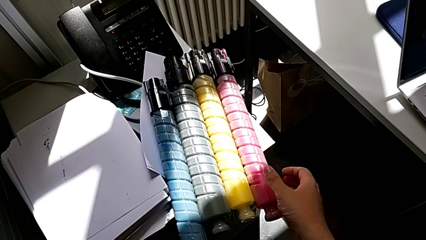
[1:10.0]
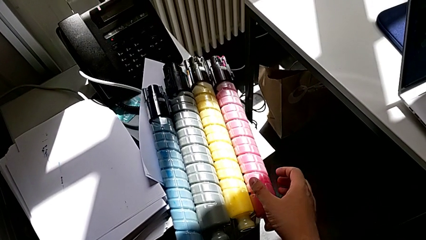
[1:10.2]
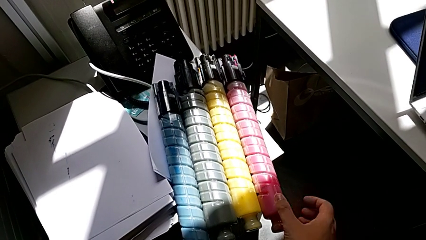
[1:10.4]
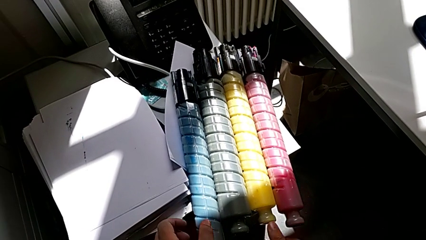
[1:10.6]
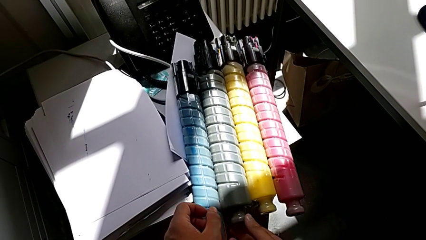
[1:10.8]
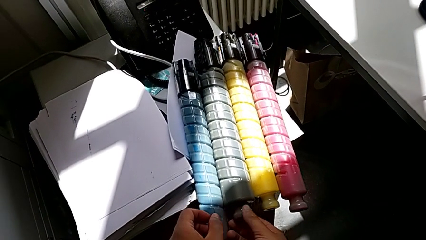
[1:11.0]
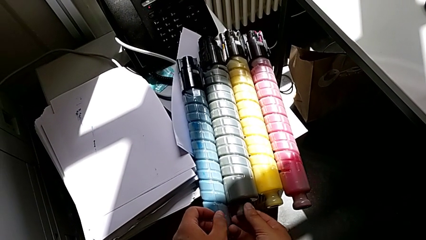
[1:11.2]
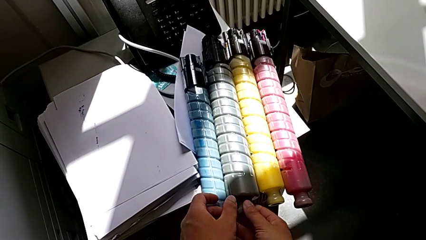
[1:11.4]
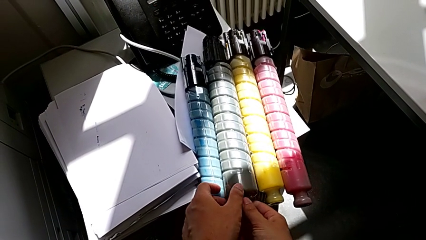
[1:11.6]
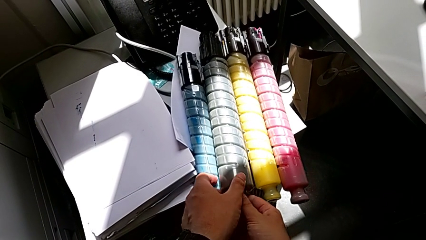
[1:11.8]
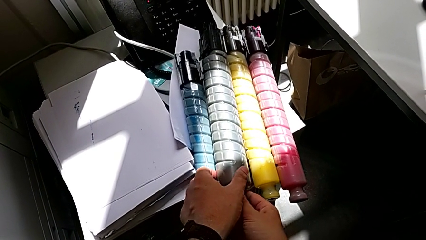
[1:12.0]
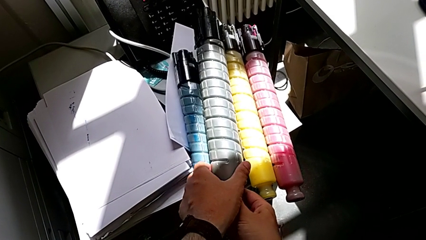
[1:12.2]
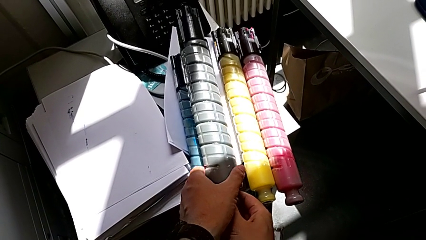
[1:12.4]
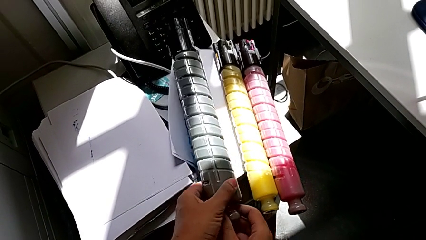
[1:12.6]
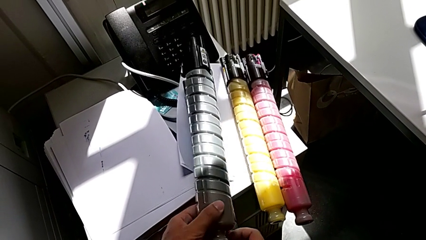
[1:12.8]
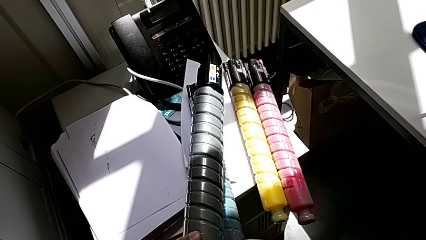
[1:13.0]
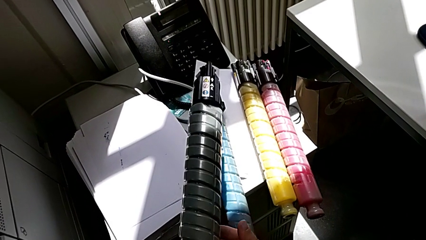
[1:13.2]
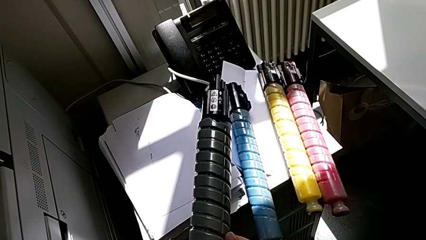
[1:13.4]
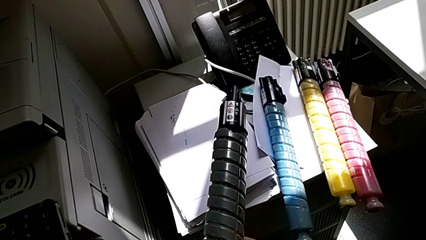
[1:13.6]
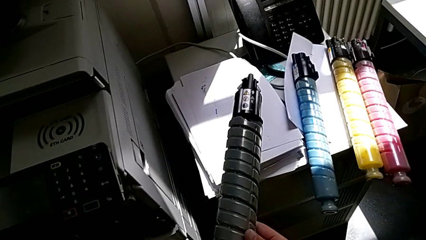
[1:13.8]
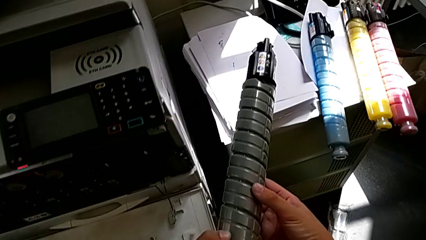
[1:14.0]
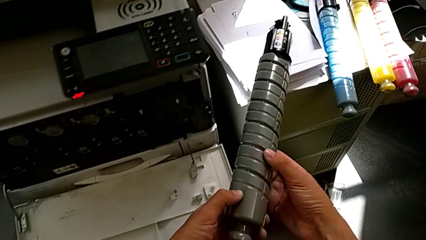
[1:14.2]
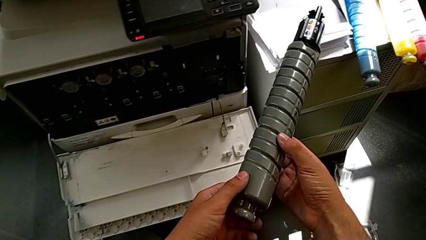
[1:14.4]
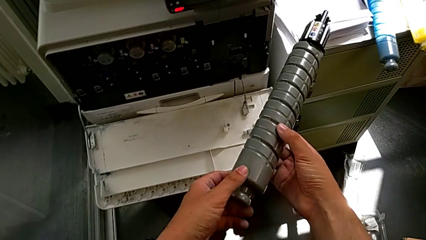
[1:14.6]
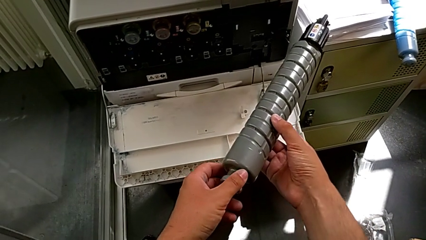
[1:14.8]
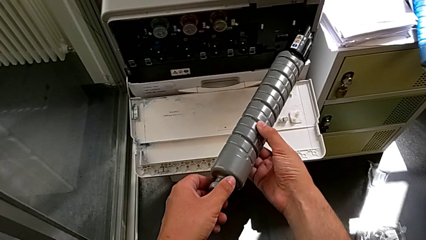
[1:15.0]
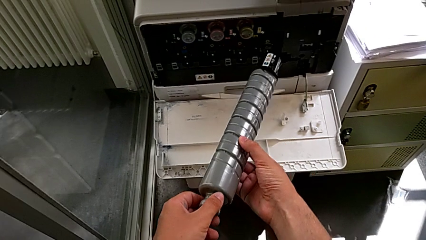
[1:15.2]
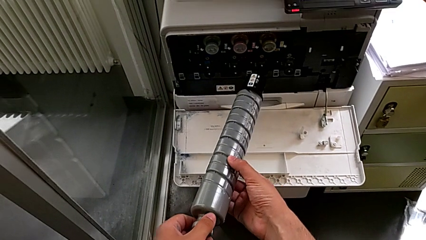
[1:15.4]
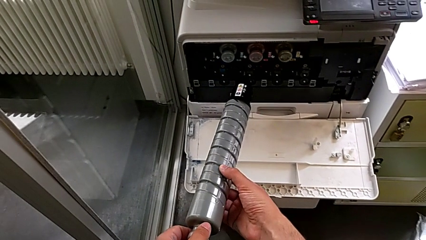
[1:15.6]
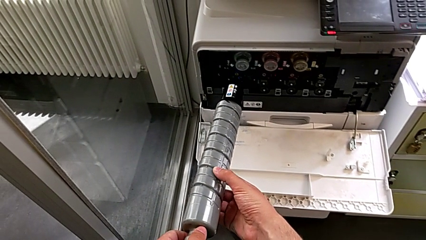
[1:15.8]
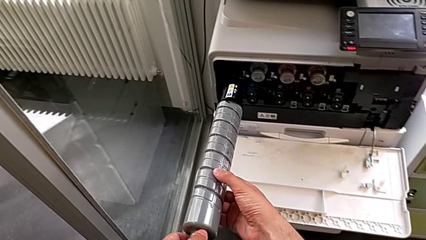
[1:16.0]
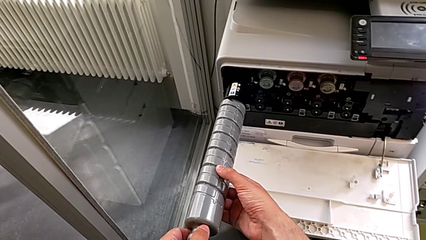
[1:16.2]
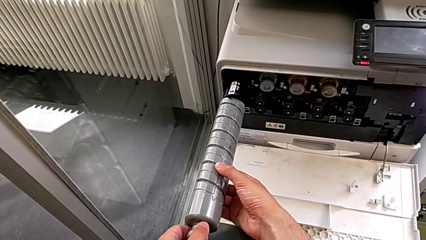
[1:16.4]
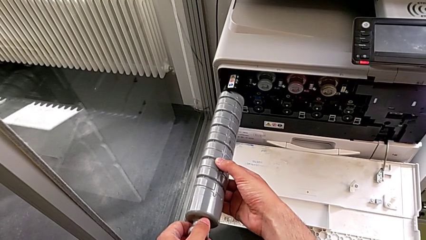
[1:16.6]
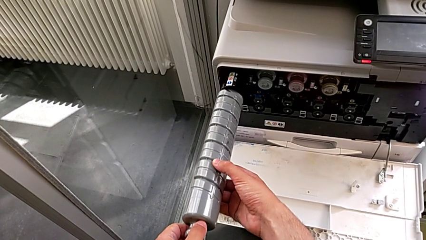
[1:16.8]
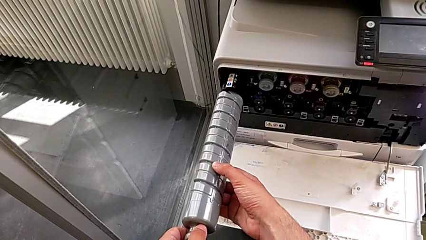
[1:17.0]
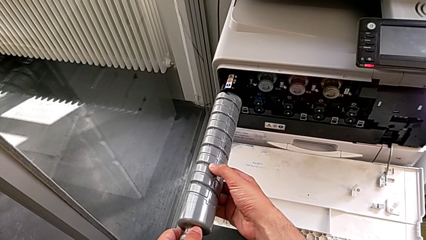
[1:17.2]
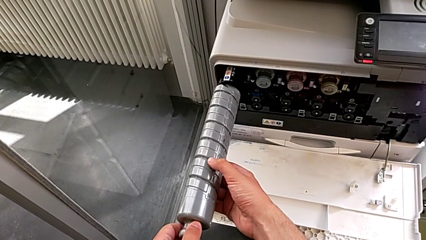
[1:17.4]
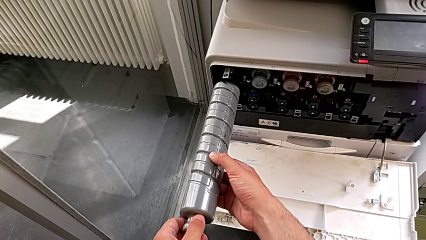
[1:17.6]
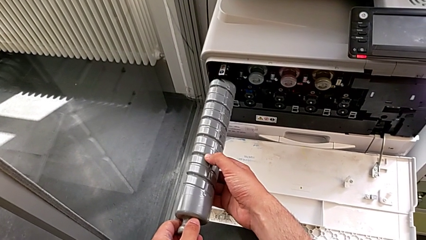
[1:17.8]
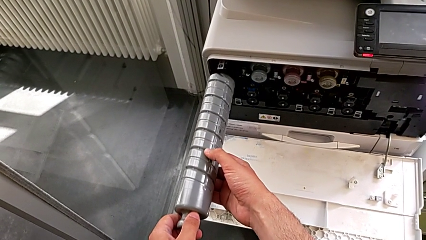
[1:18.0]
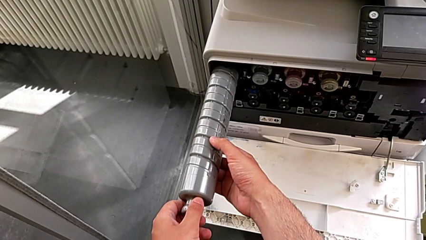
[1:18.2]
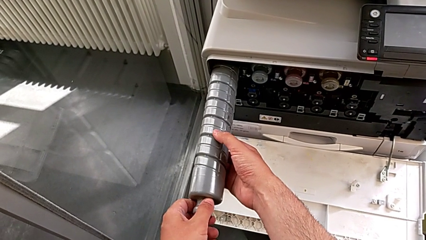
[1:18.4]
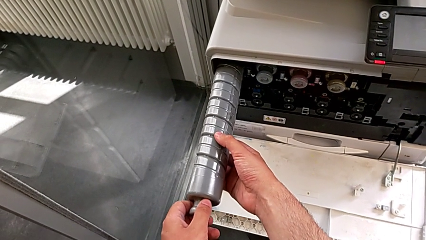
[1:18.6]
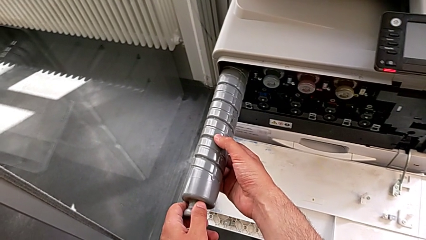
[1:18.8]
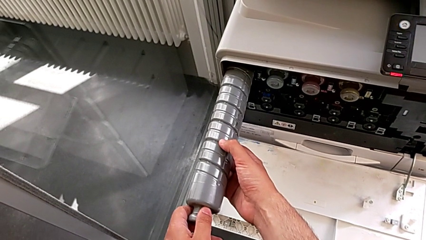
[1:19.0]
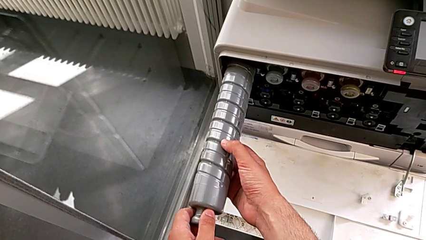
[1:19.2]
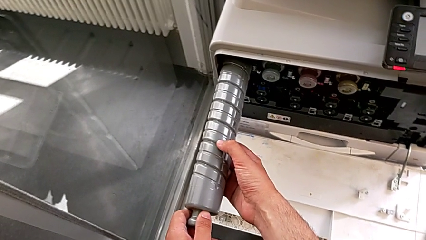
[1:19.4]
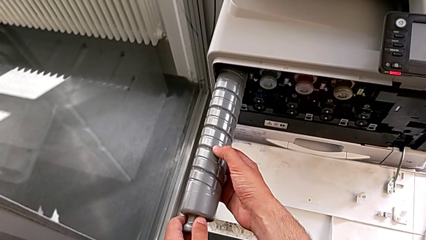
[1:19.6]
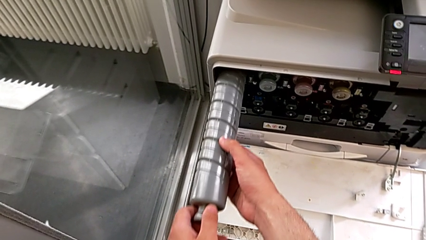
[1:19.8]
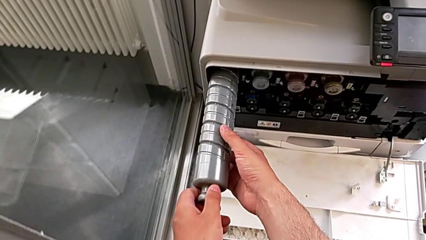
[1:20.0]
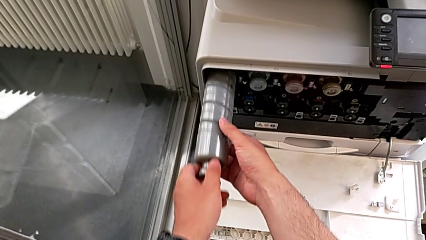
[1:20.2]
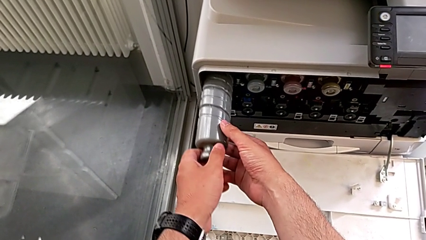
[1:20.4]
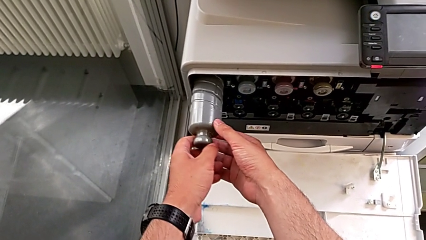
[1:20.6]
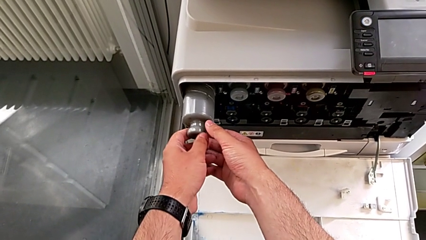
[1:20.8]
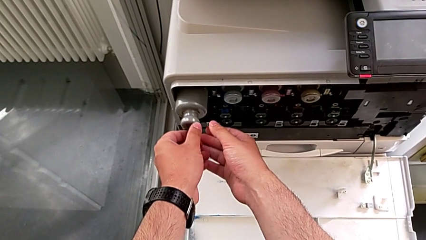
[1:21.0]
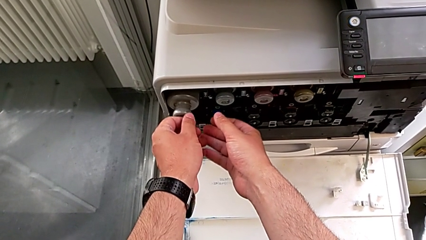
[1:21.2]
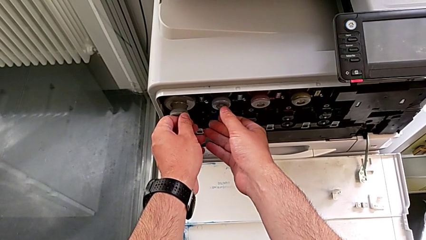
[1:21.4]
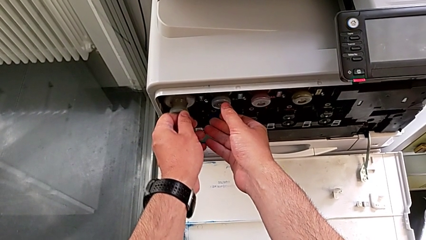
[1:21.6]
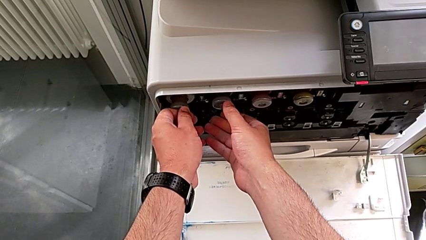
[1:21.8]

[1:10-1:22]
The camera wearer is exchanging the black ink cartridge of the printer. They inspect the ink cartridge, grab the new ink cartridge, lift it, place it and insert it.

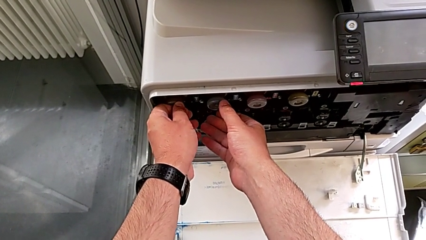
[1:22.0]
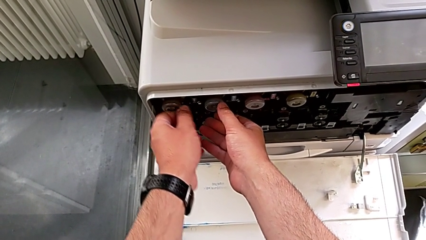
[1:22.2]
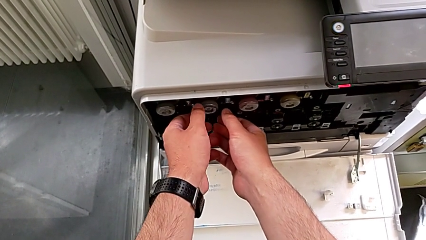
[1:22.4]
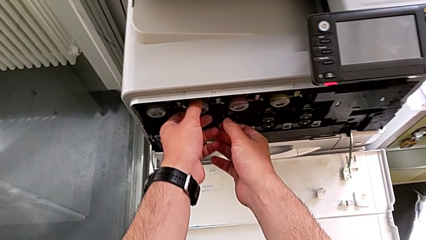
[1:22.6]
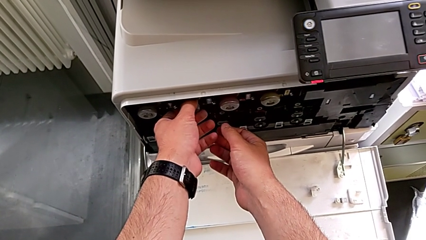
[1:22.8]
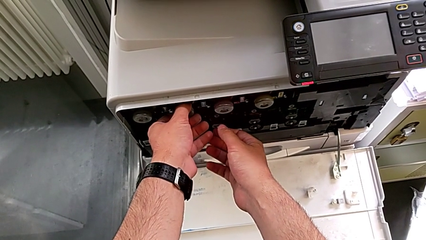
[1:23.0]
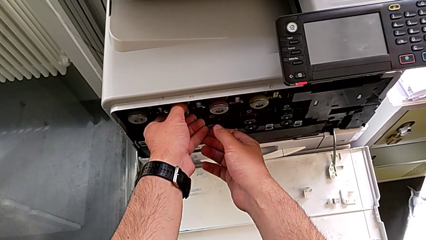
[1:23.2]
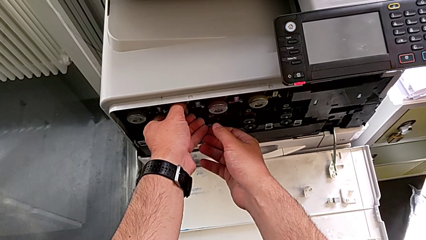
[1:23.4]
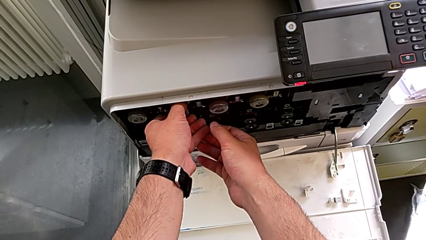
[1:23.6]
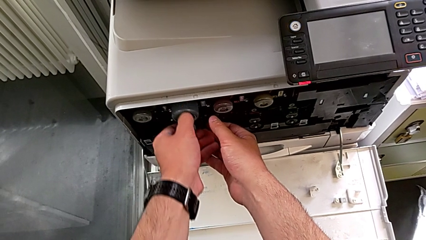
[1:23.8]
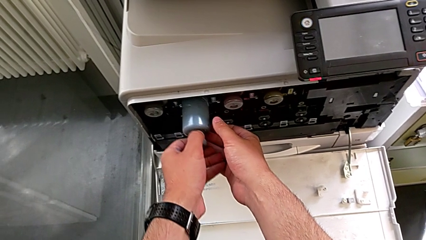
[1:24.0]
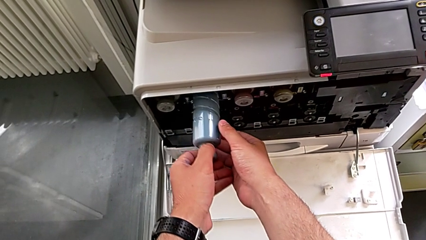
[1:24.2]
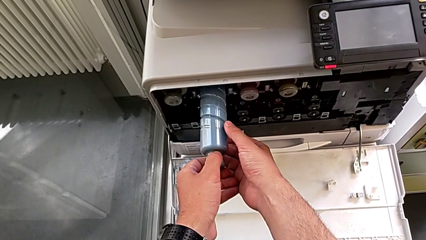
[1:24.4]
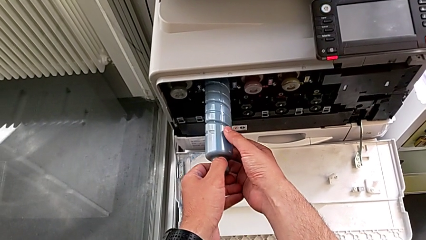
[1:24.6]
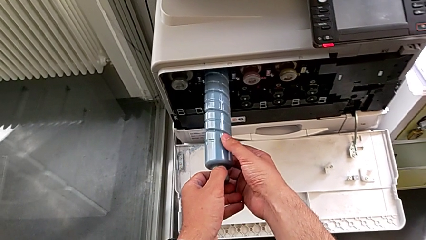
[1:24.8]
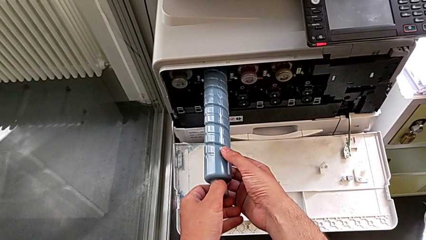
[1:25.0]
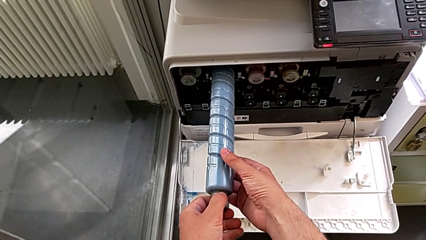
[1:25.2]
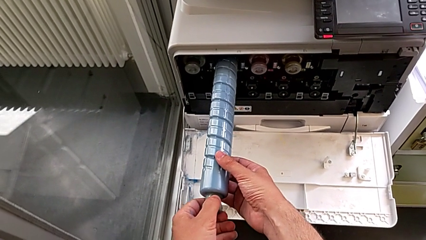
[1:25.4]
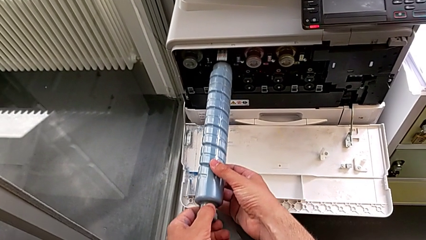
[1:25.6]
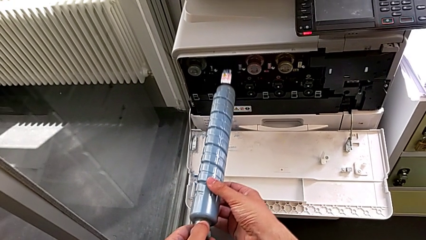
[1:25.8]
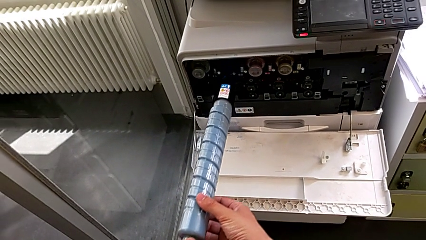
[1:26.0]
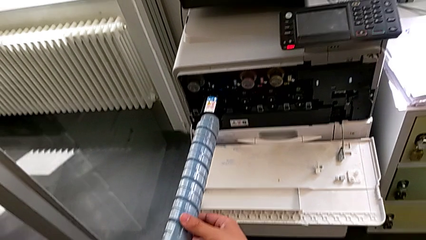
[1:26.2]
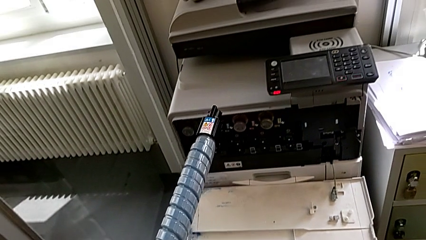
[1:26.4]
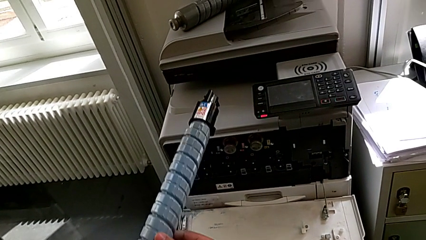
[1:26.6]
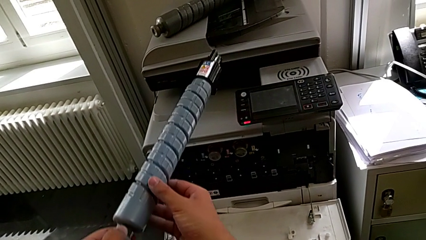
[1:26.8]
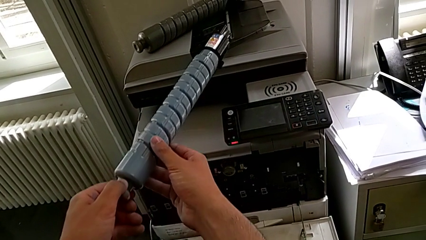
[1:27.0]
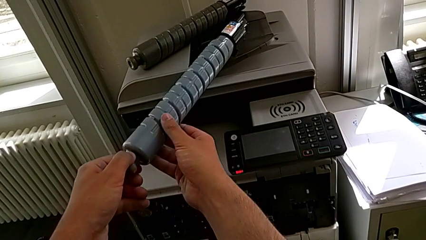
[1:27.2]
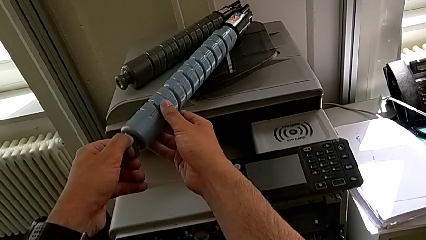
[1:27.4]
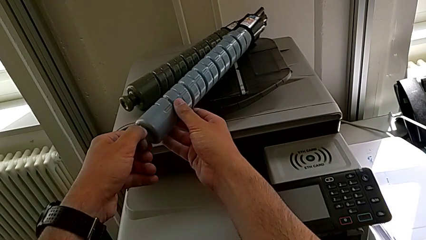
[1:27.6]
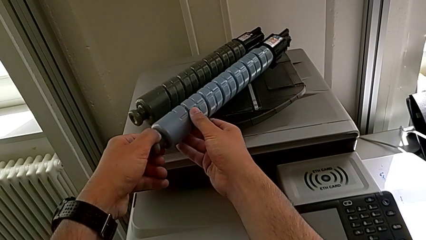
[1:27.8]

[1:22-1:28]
The camera wearer is exchanging the blue ink cartridge of the printer. They approach the old ink cartridge, grab it, pull it and lift it.
